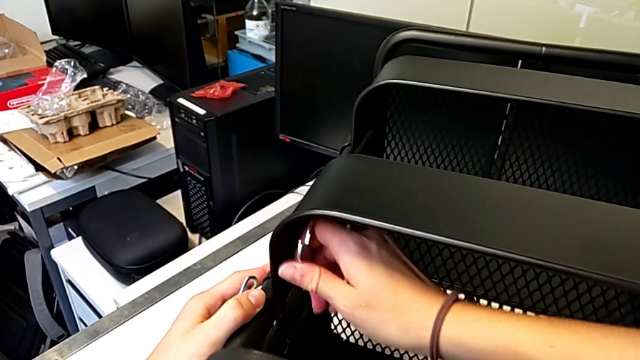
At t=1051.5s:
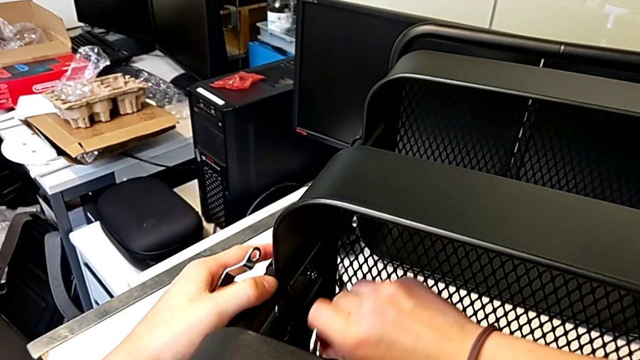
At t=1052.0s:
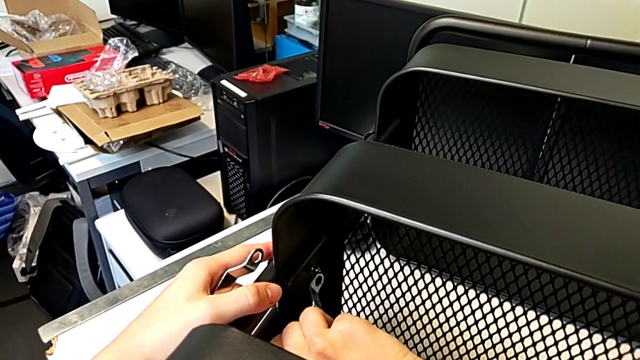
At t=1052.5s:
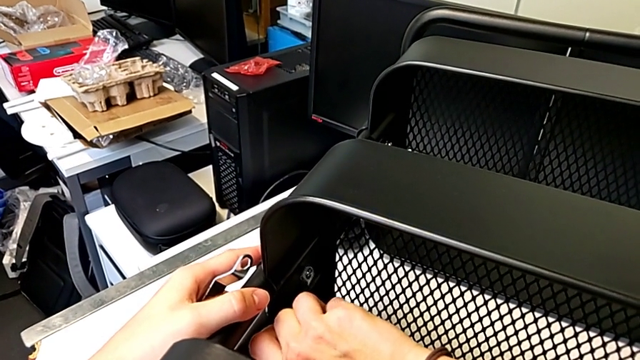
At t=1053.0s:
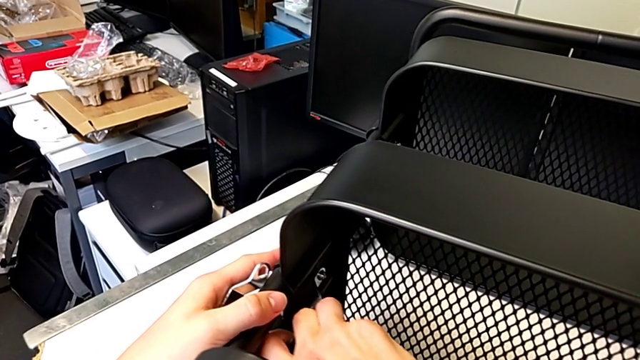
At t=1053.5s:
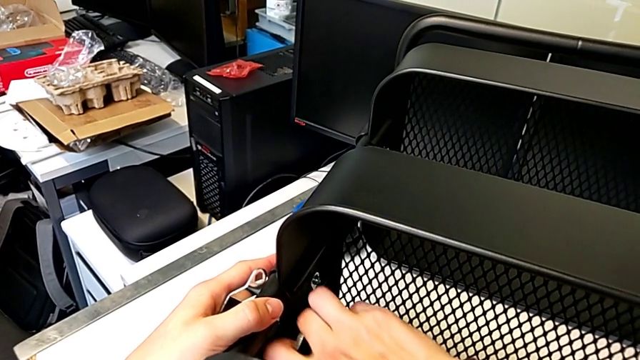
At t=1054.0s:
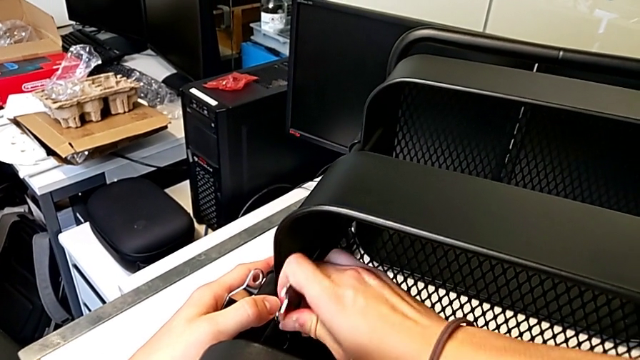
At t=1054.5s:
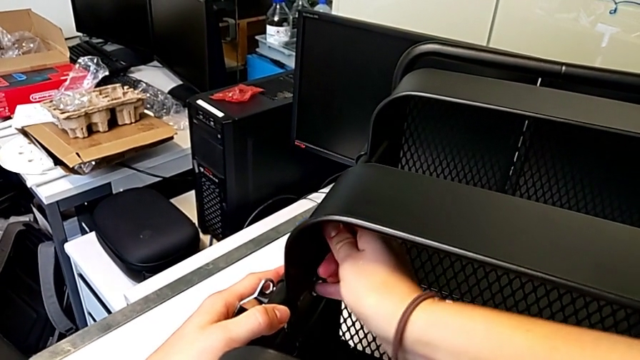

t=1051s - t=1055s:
The camera wearer is screwing the fifth hexagon cap nut onto the brackets. They keep screwing the hexagon cap nut.

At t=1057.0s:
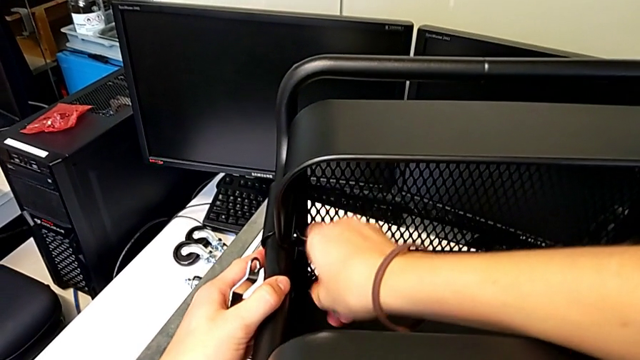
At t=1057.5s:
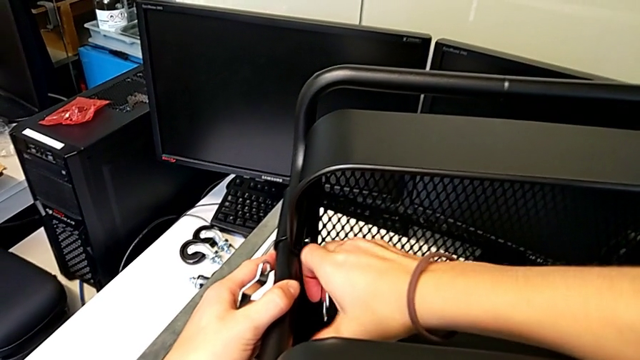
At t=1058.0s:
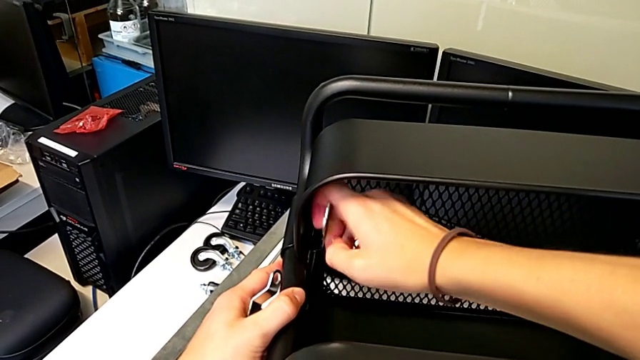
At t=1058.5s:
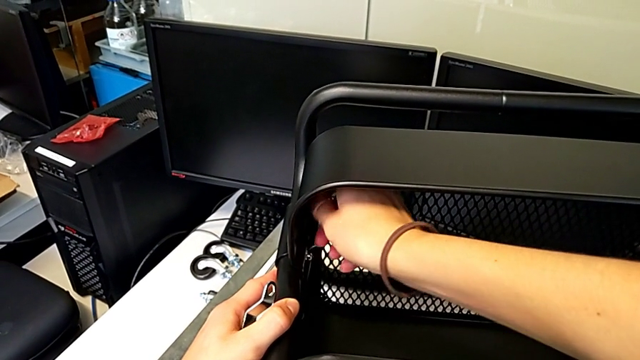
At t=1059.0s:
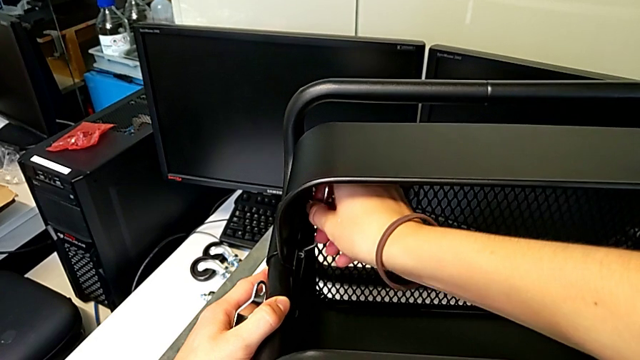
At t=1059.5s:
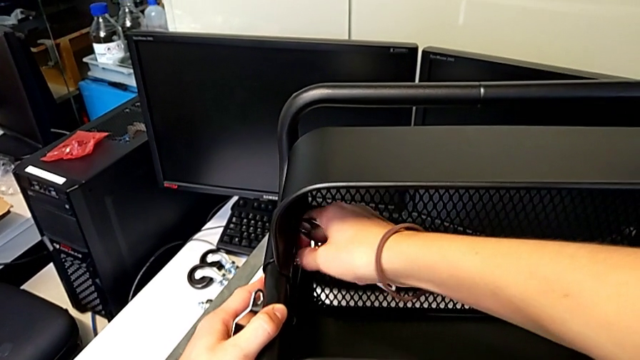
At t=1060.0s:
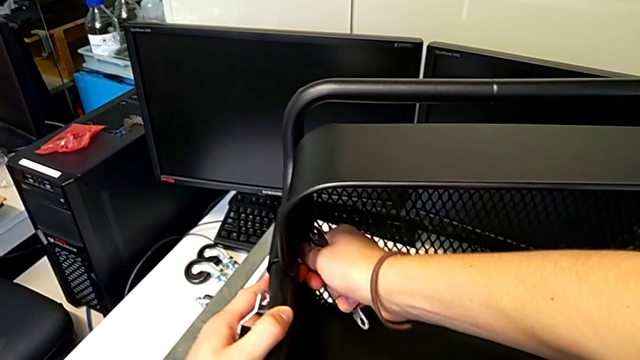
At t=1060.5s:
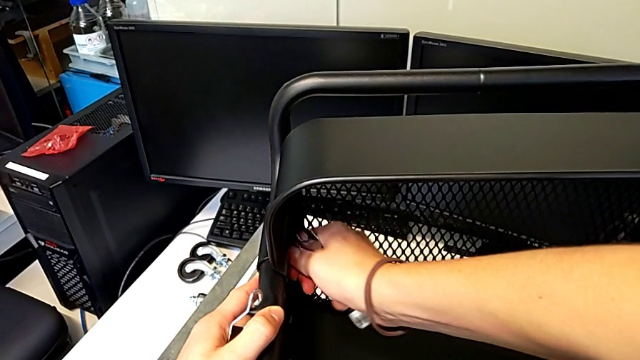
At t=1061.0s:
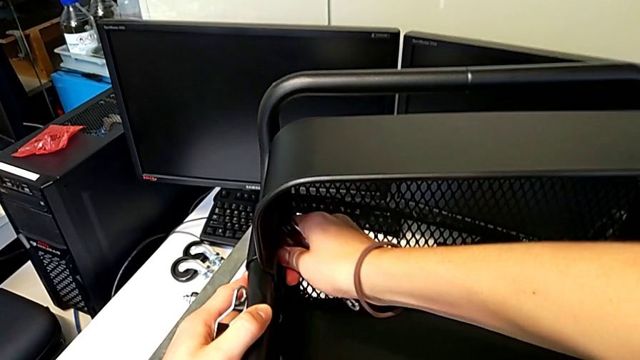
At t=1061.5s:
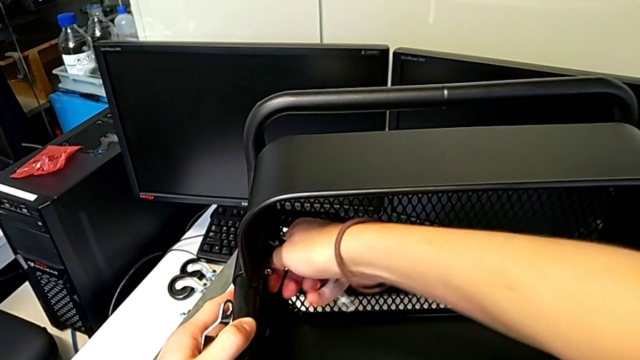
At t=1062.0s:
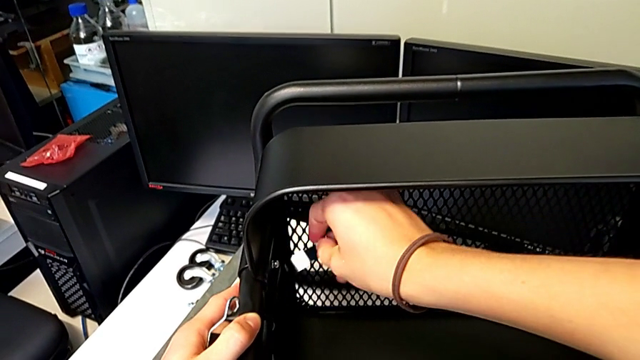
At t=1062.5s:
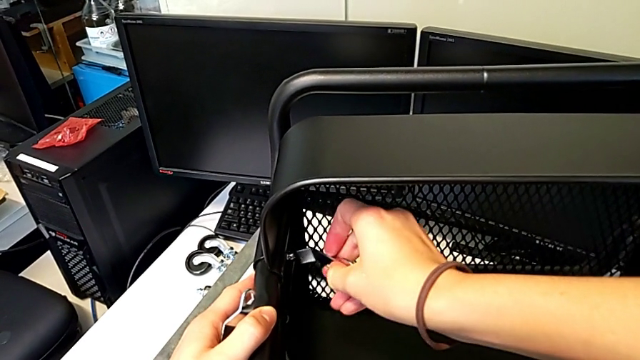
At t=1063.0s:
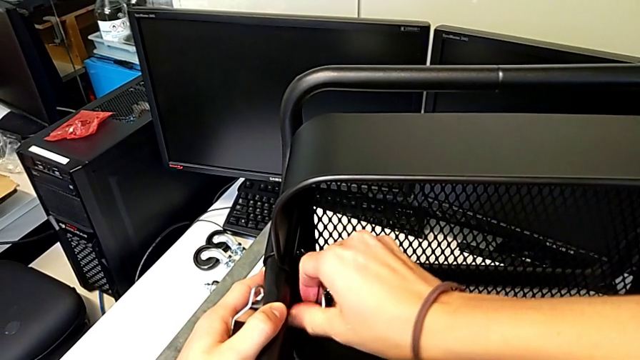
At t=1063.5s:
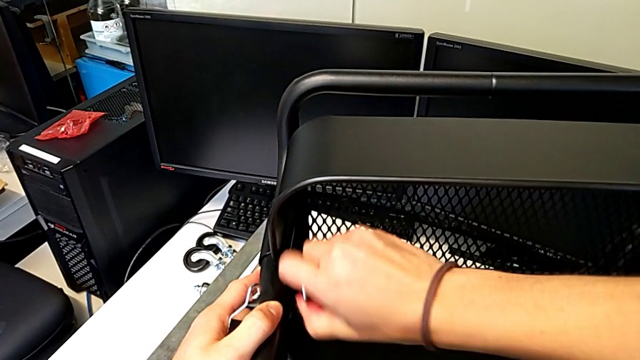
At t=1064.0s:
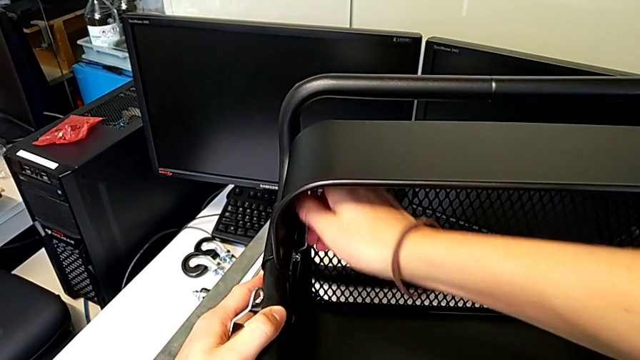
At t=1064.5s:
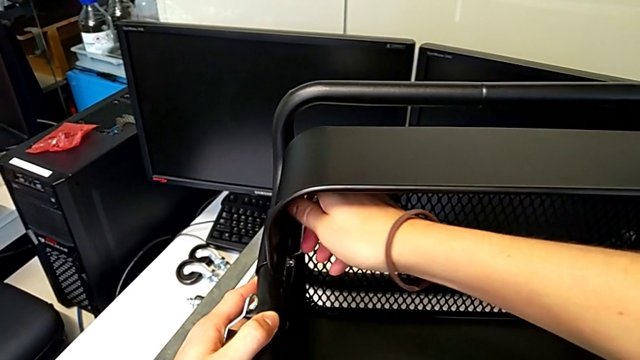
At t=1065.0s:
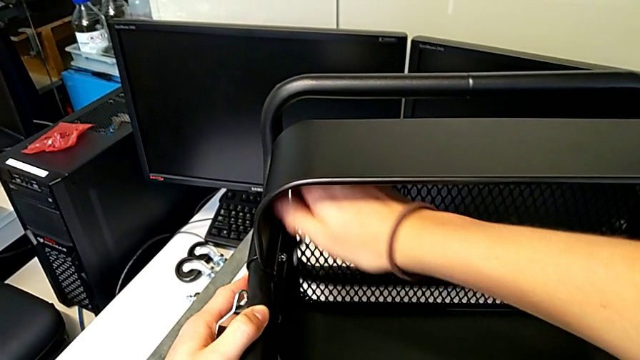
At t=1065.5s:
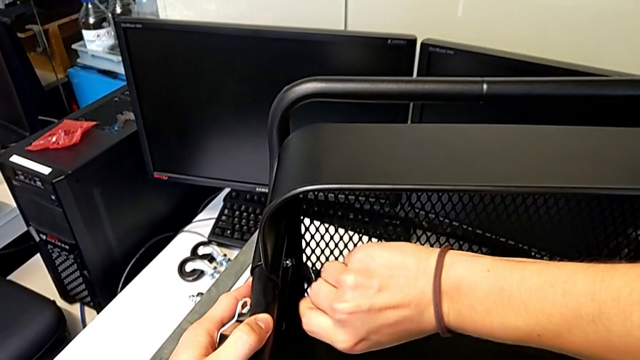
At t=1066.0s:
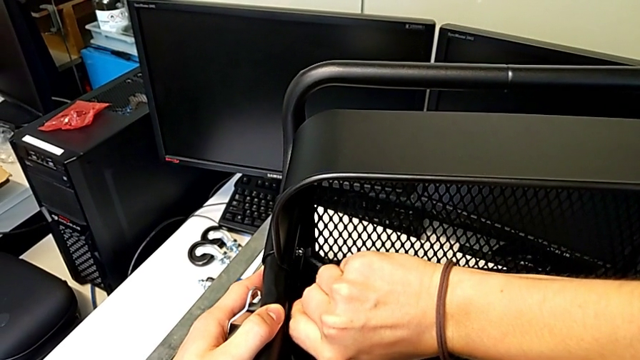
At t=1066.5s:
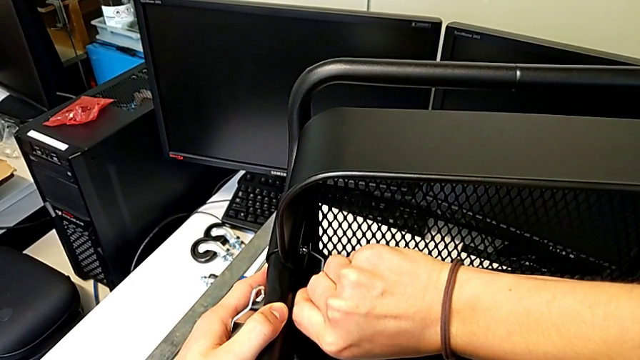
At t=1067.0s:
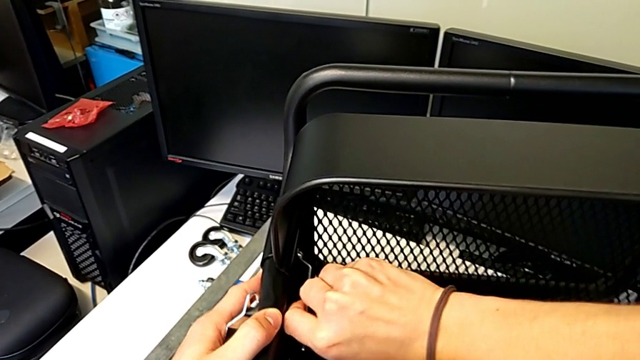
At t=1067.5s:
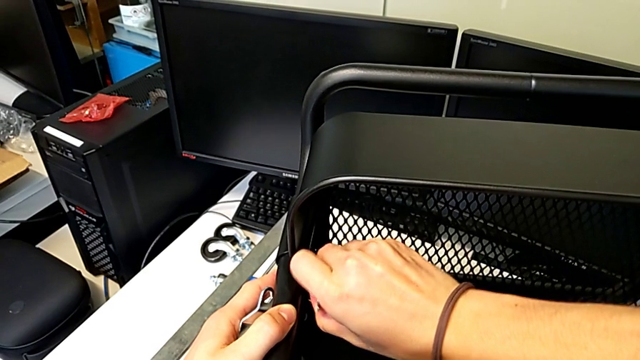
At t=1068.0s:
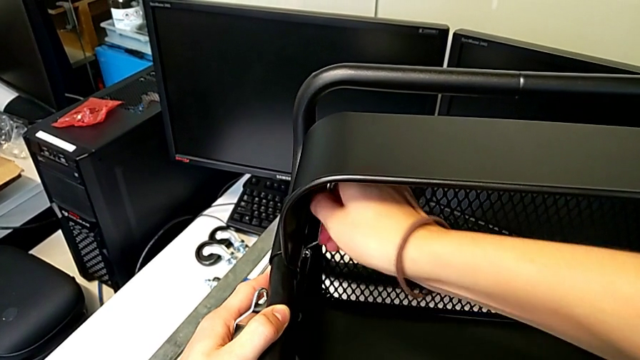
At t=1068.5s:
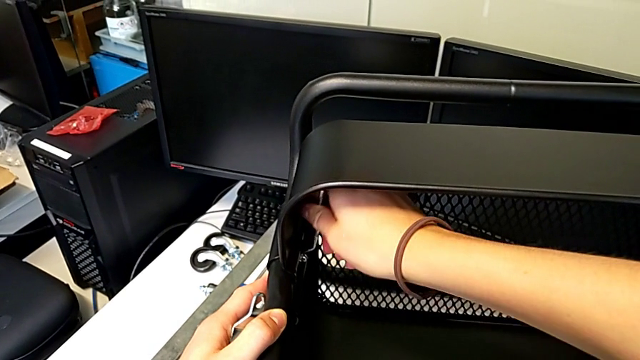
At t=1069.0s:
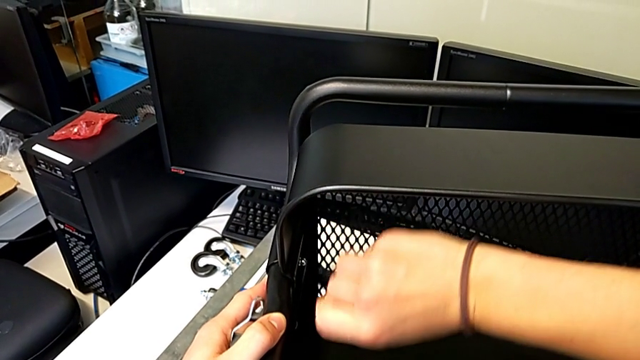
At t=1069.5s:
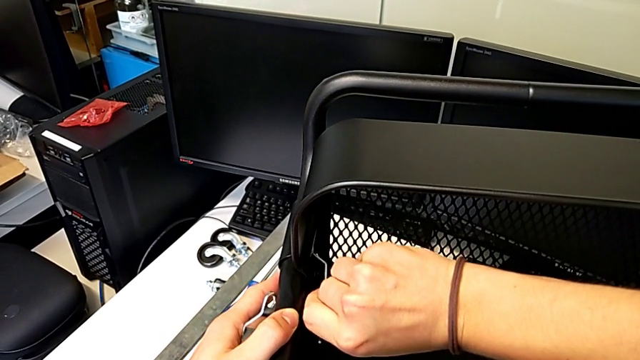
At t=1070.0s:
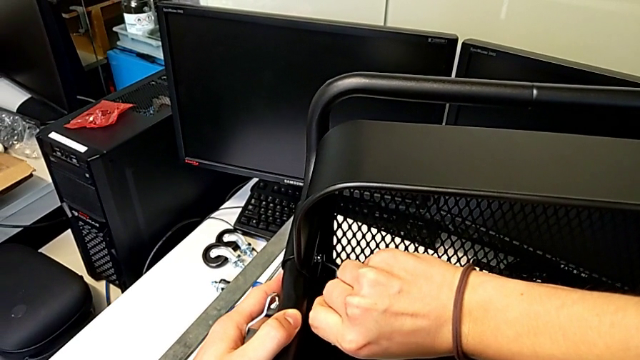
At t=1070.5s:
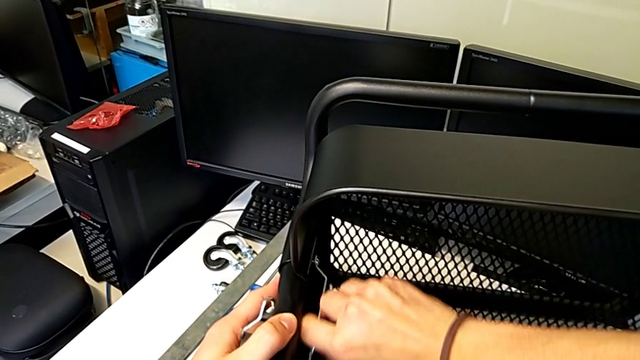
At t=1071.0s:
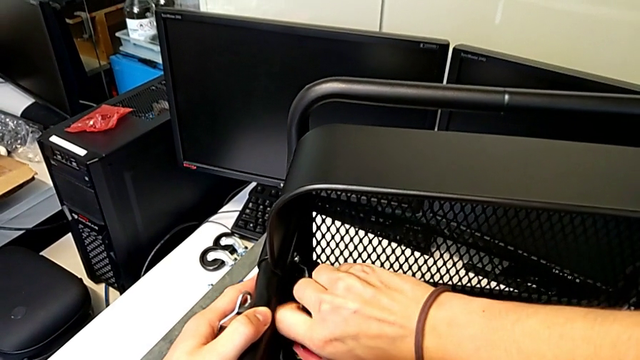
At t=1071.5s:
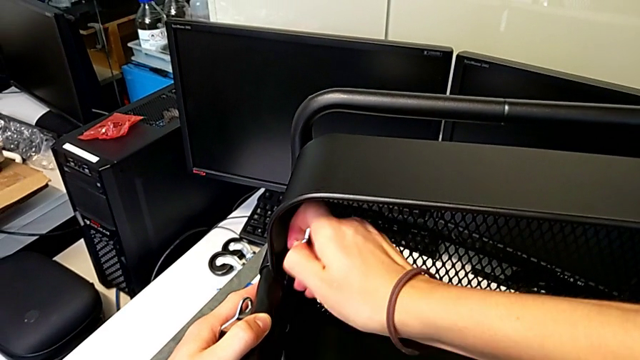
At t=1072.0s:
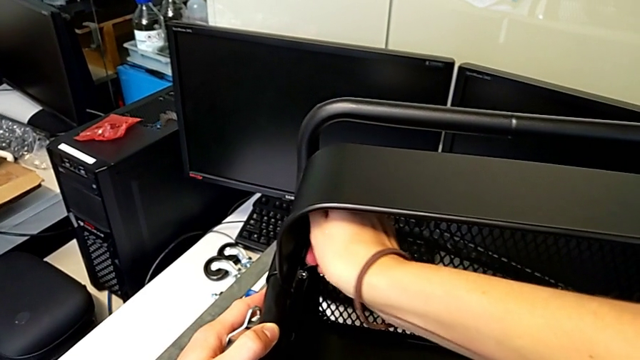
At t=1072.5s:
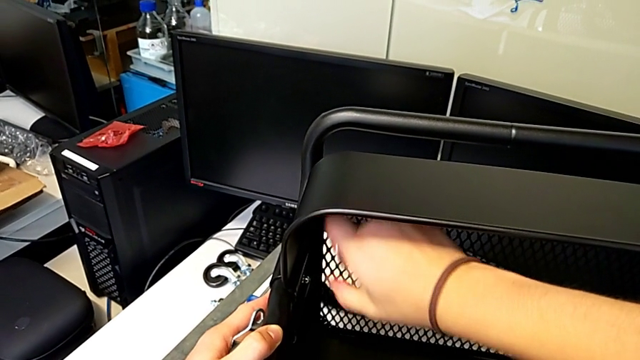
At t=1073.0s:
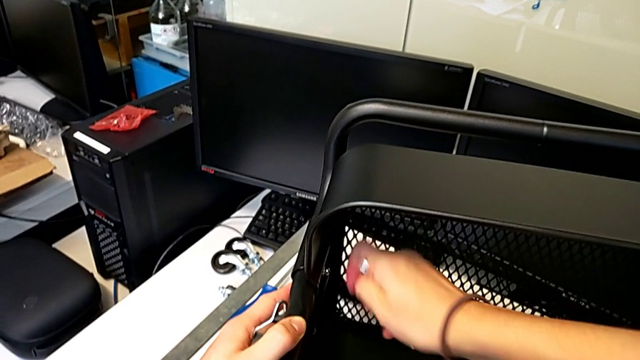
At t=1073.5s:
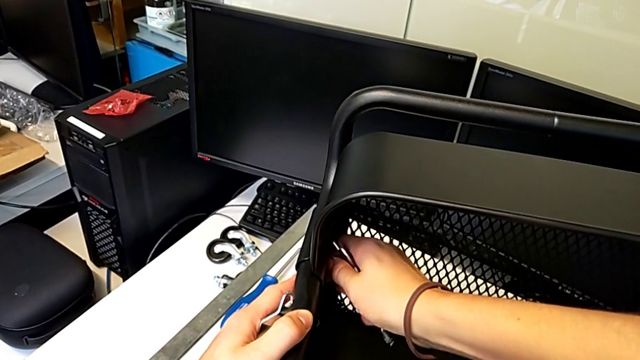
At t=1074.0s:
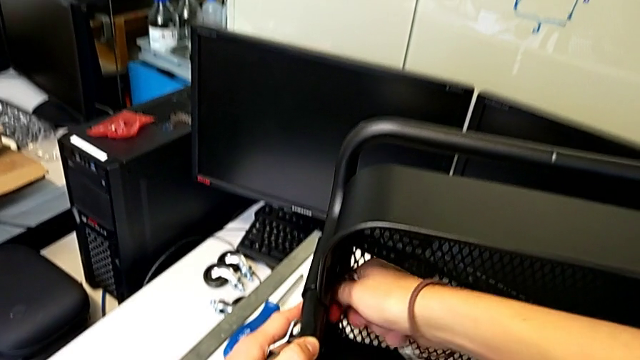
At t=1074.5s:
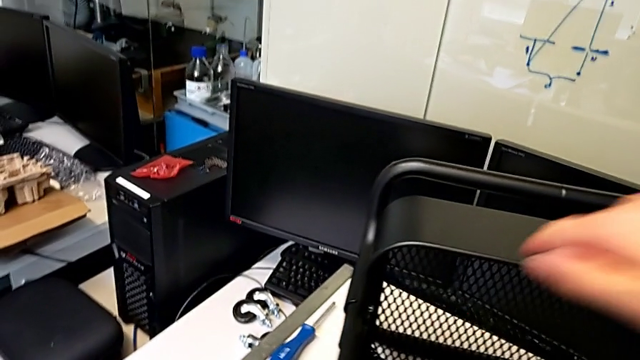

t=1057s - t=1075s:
The camera wearer screws the sixth hexagon cap nut onto the brackets. They keep screwing the hexagon cap nut.
